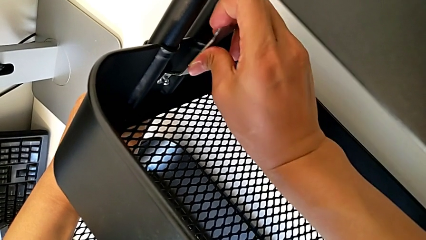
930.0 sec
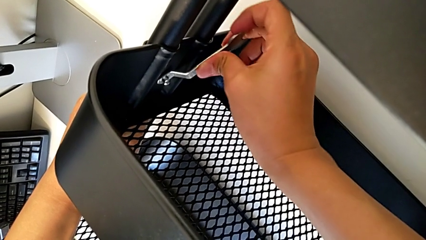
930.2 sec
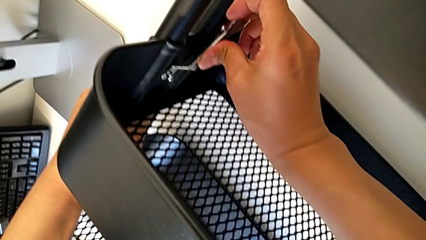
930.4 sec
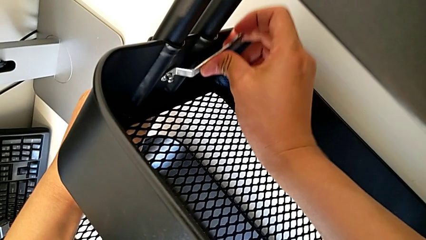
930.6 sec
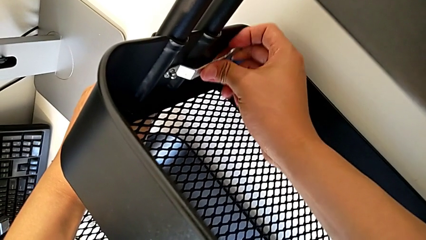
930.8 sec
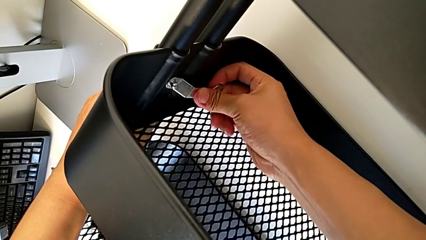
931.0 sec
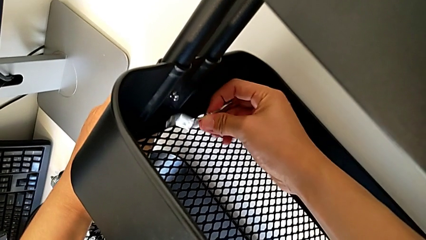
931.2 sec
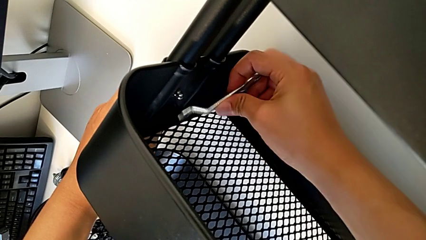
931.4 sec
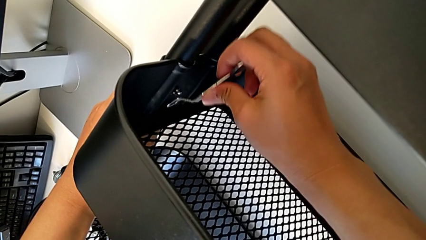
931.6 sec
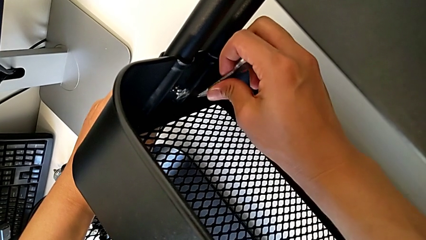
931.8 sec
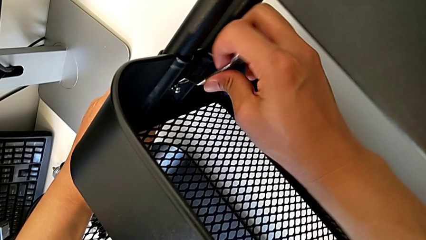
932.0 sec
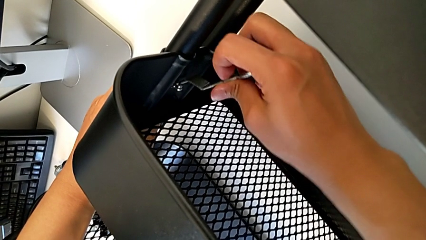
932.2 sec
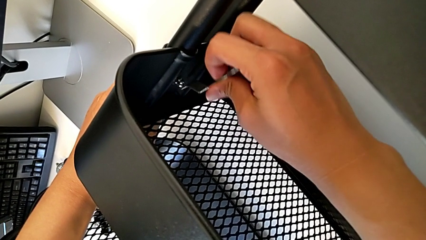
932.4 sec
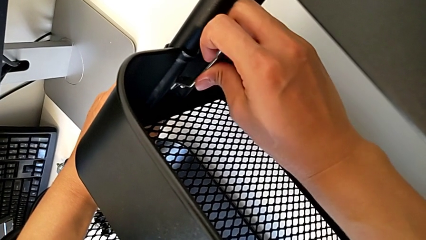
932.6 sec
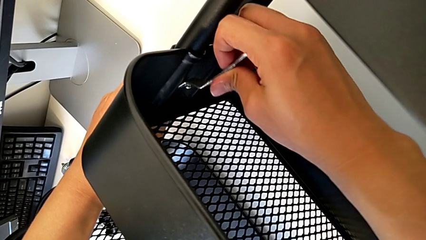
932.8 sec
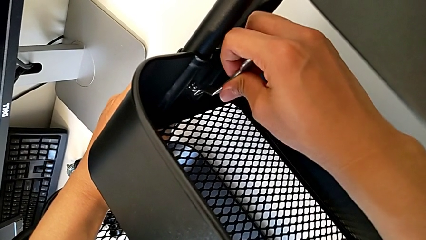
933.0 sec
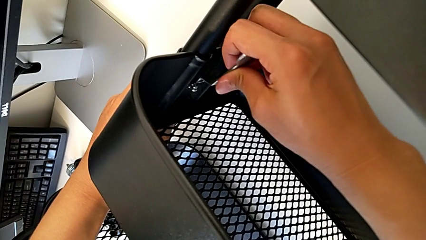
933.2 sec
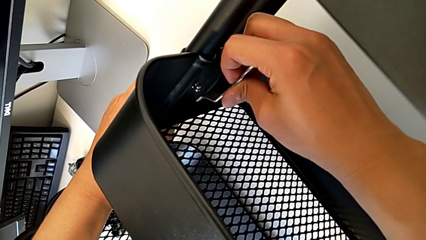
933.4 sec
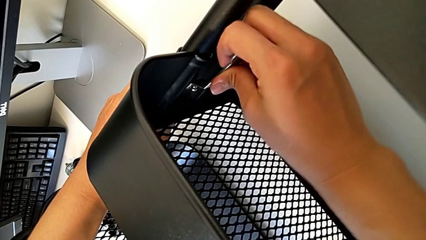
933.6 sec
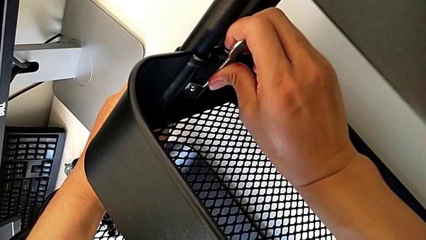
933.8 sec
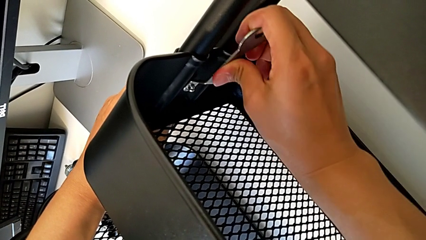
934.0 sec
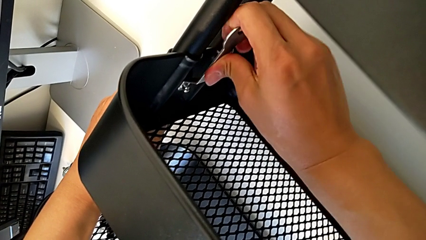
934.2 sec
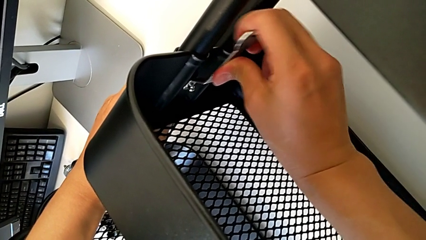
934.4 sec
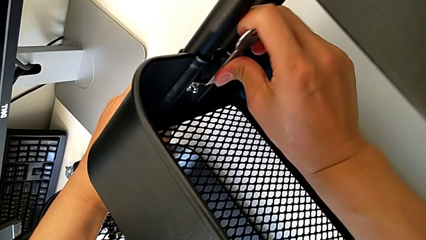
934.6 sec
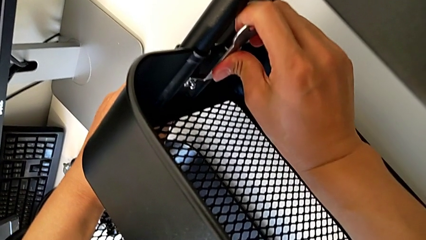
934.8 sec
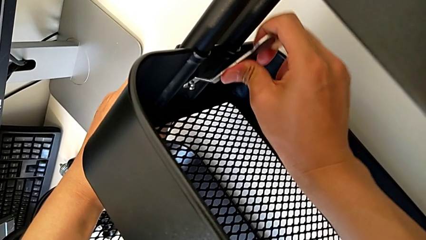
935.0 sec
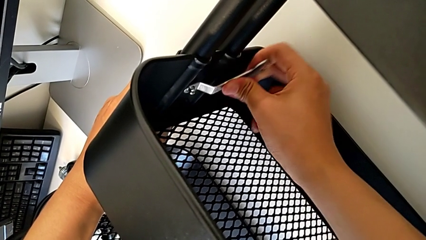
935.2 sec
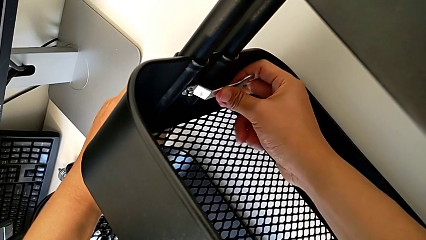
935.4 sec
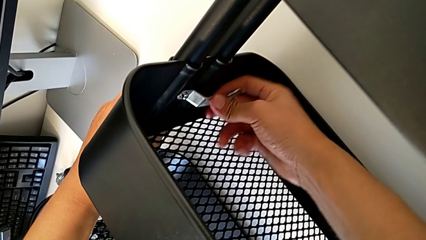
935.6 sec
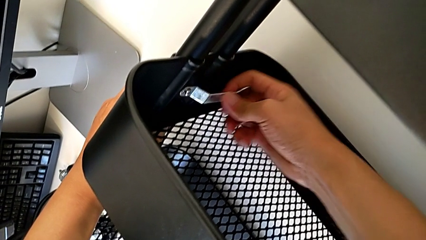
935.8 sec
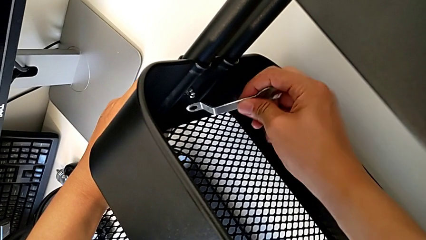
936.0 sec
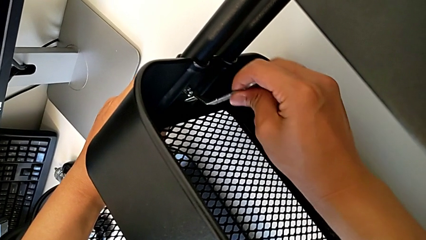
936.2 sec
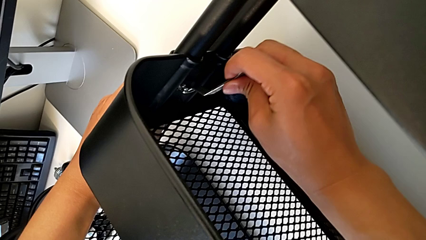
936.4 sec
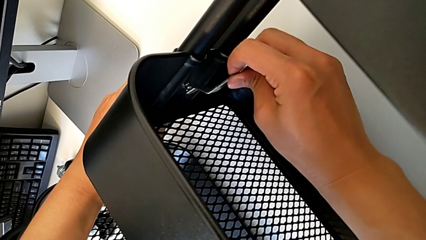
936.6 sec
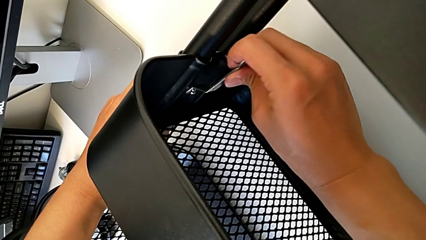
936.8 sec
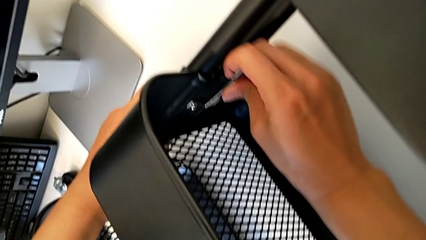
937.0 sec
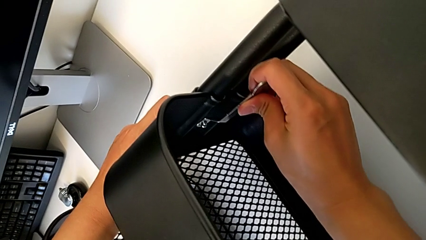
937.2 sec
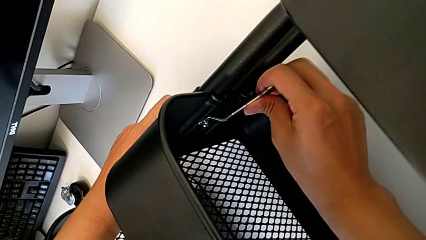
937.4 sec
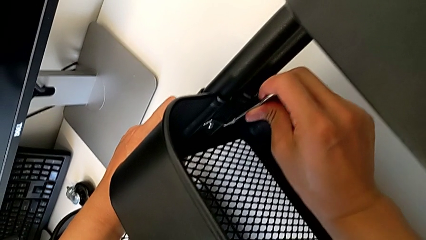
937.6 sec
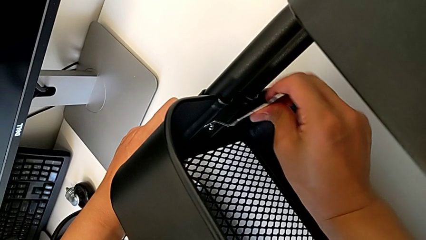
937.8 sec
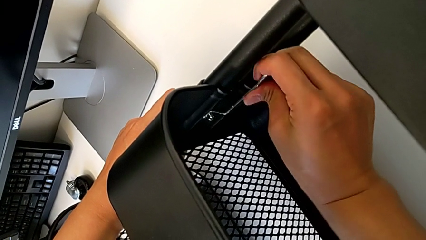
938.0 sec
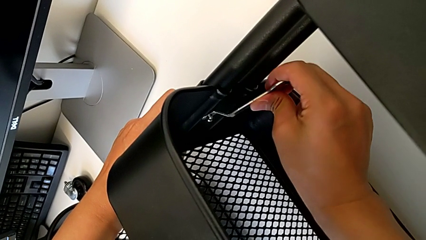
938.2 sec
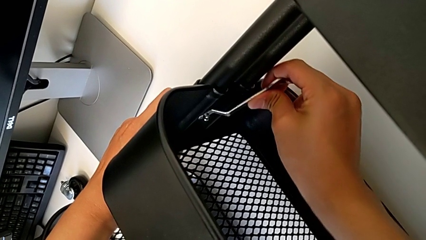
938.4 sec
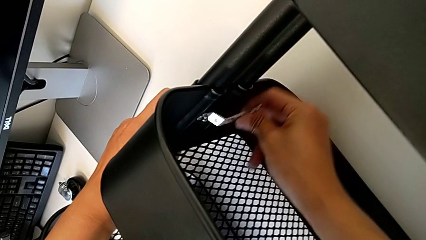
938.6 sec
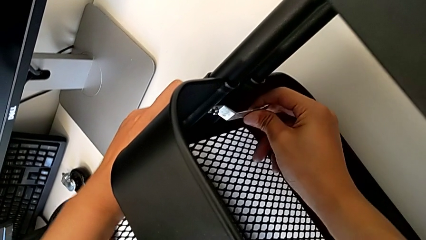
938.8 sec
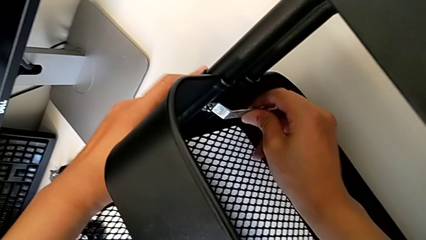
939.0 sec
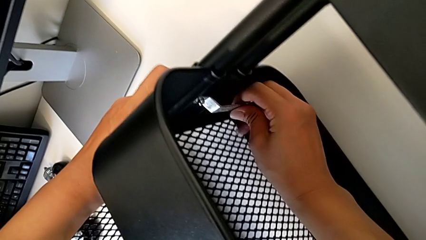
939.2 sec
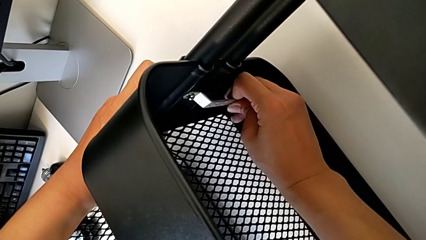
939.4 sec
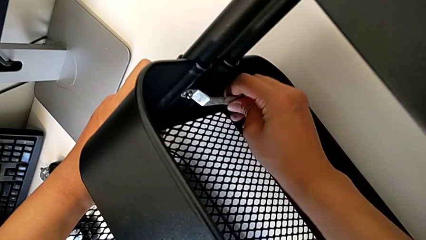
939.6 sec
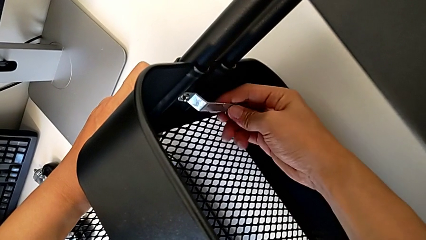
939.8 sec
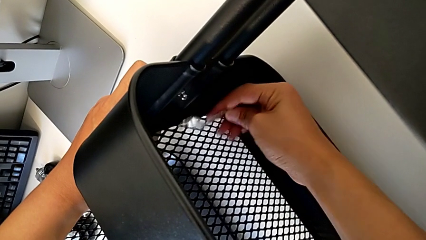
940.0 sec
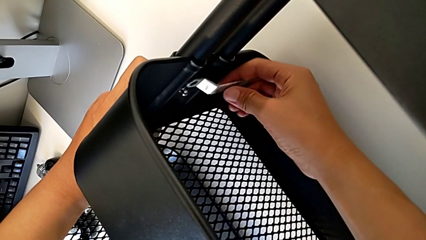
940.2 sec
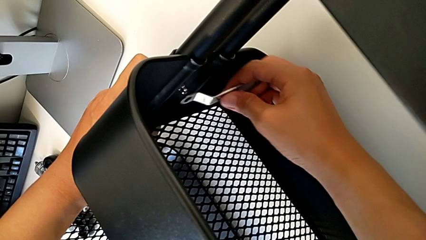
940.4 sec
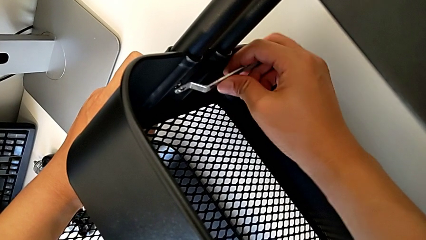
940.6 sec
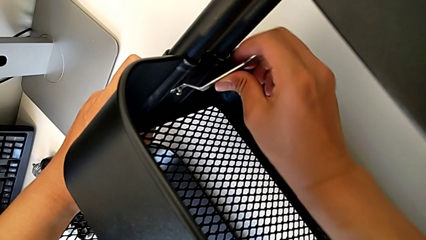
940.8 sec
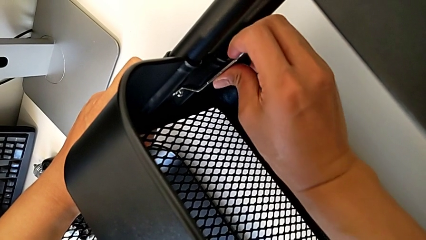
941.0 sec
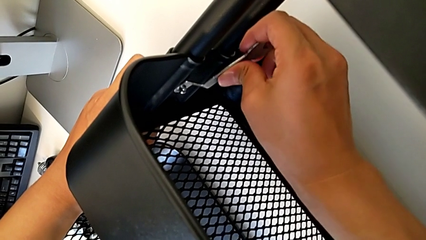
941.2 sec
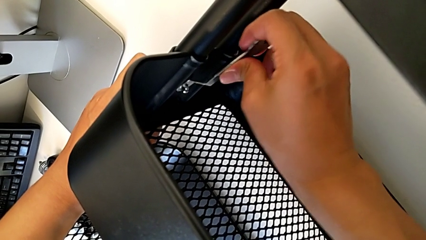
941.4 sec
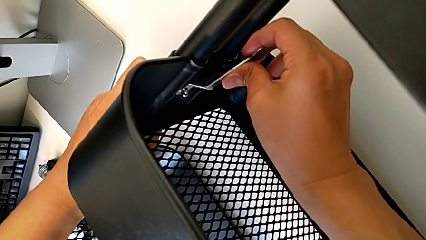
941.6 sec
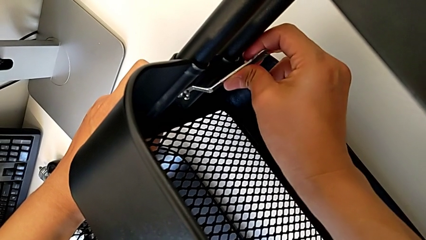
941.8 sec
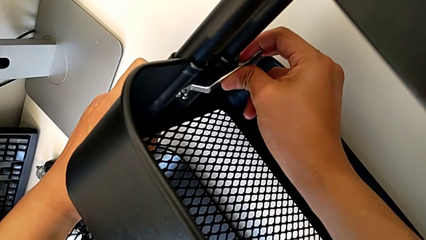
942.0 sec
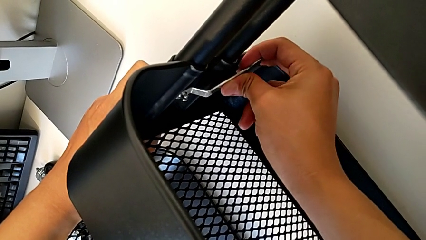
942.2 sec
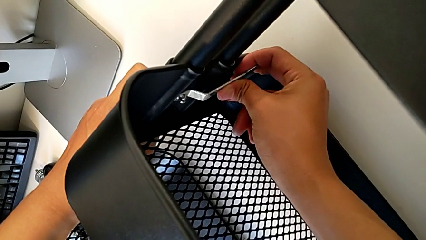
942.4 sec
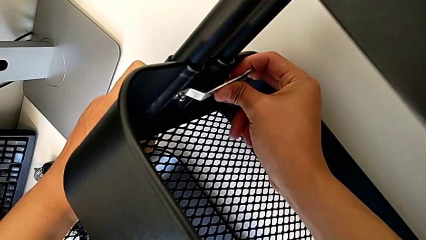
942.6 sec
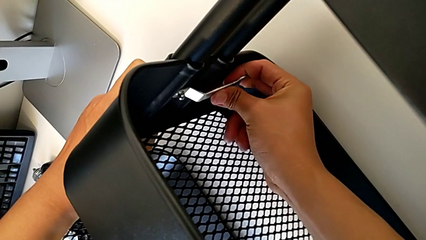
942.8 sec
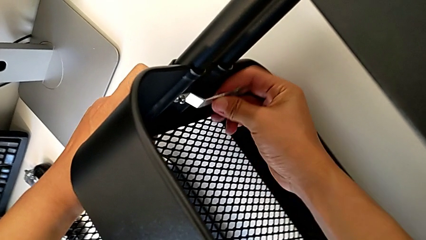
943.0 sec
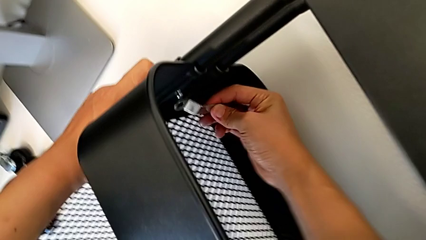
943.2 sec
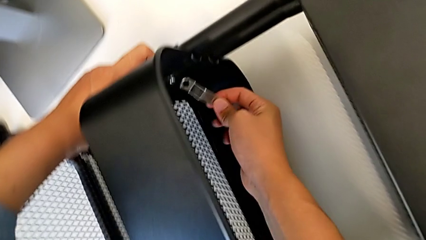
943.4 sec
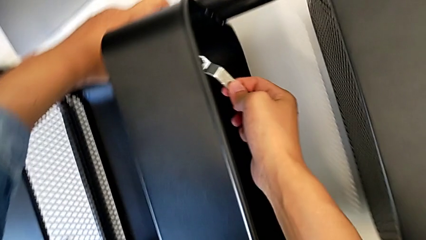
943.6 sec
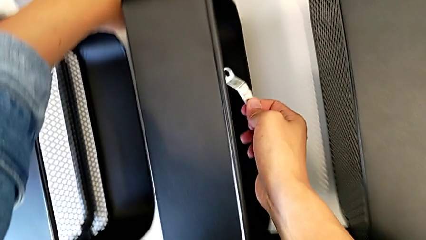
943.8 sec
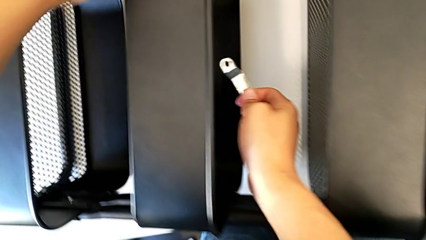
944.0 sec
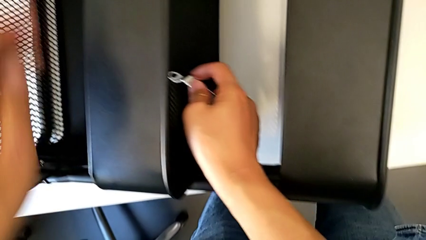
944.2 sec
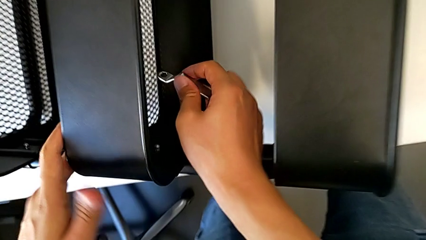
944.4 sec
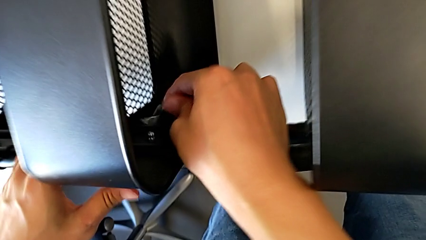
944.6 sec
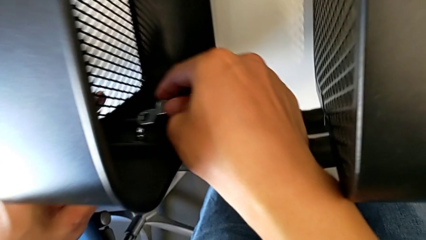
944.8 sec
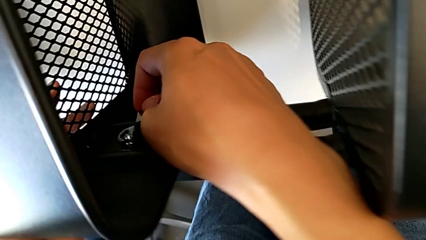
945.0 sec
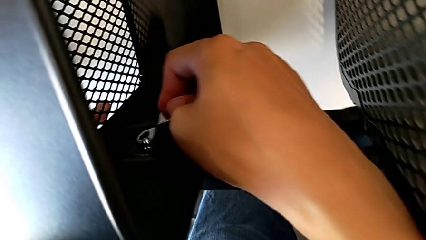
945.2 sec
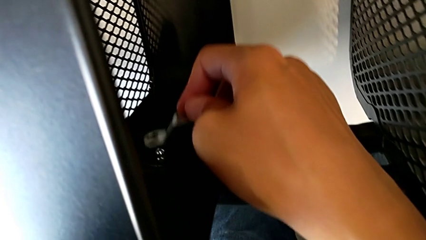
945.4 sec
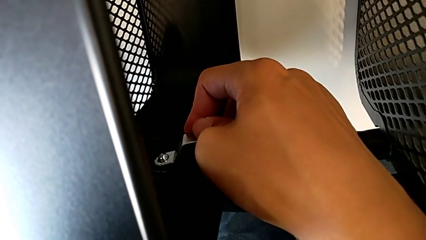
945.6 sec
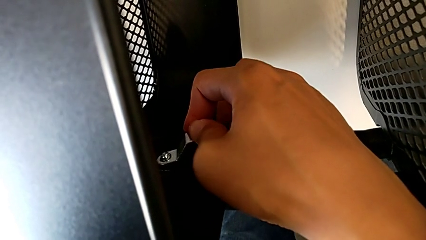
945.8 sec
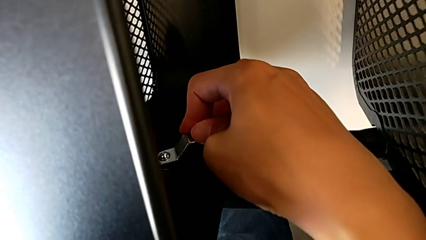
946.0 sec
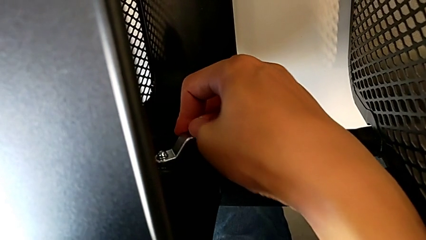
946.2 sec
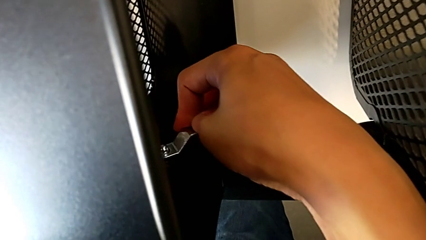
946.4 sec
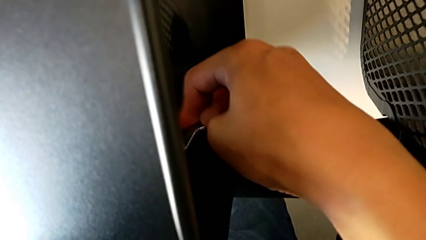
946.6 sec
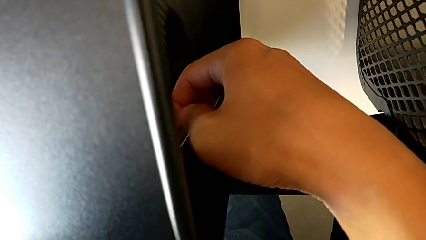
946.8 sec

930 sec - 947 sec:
The camera wearer is screwing the middle box onto the bracket. They keep screwing the hexagon cap nut.
